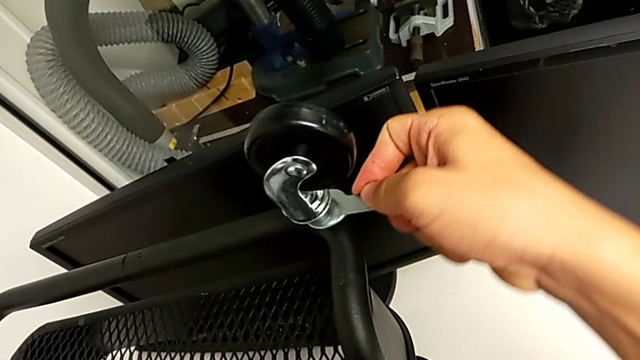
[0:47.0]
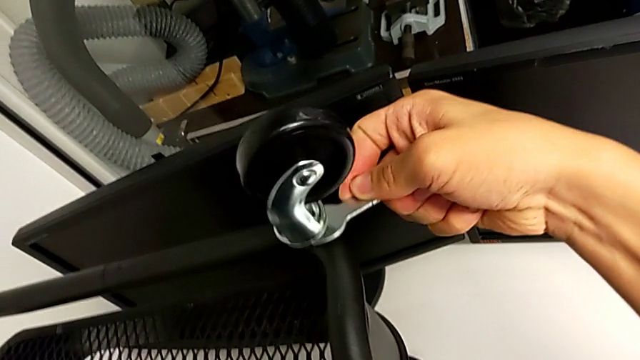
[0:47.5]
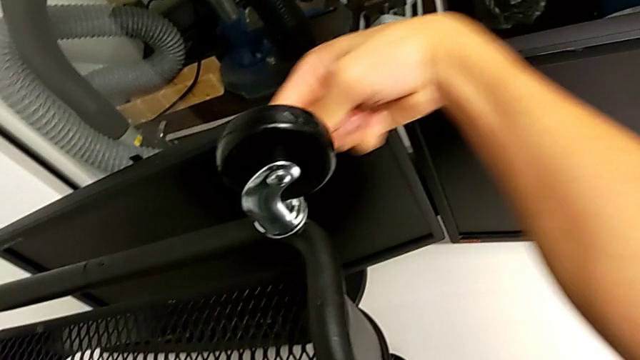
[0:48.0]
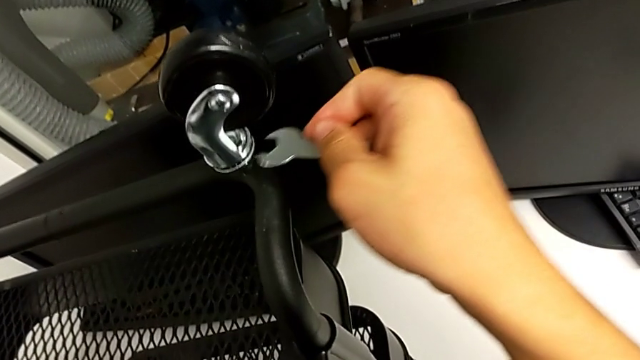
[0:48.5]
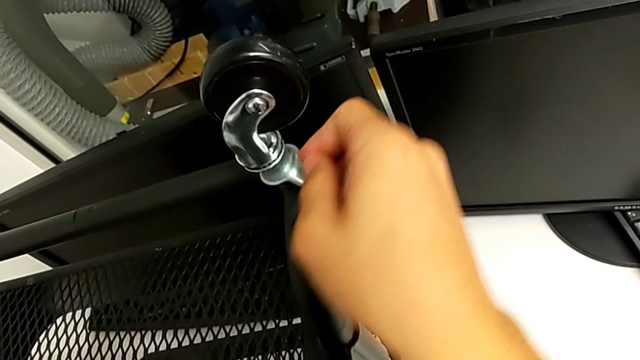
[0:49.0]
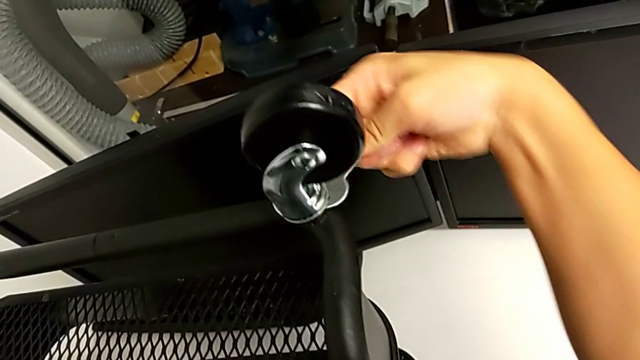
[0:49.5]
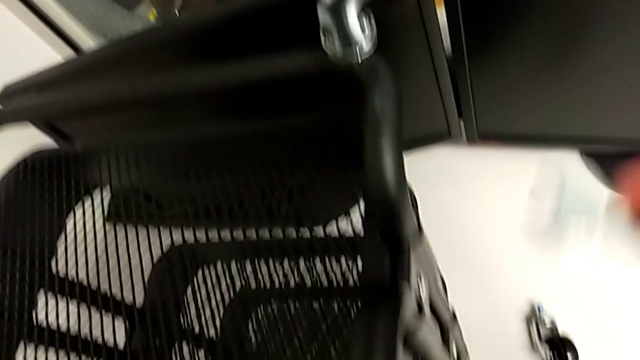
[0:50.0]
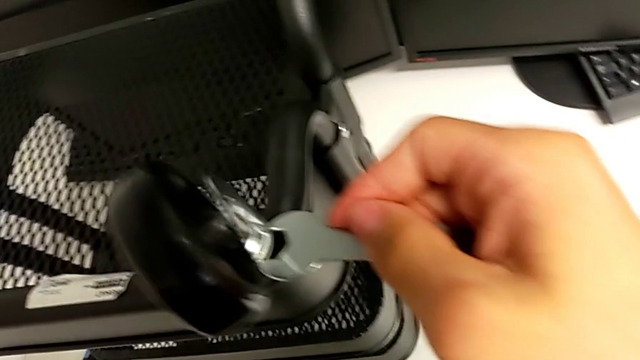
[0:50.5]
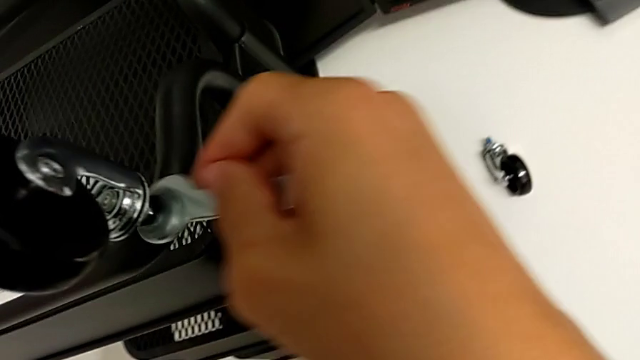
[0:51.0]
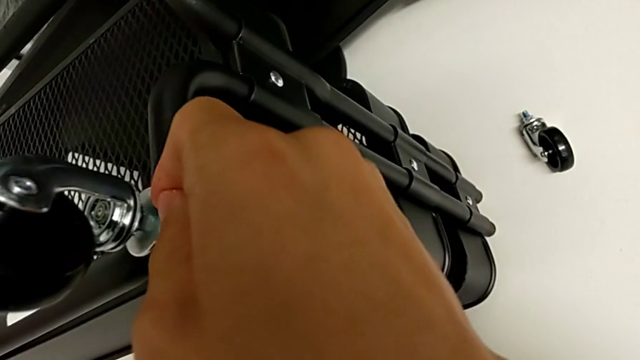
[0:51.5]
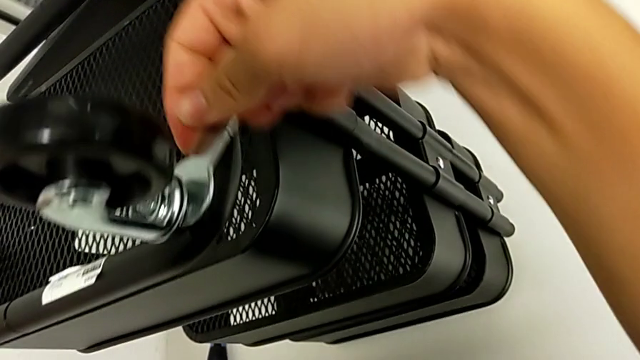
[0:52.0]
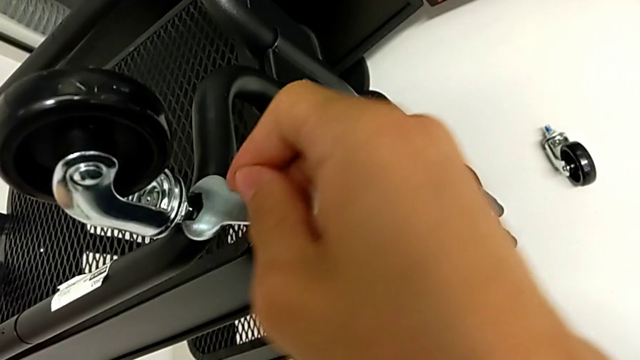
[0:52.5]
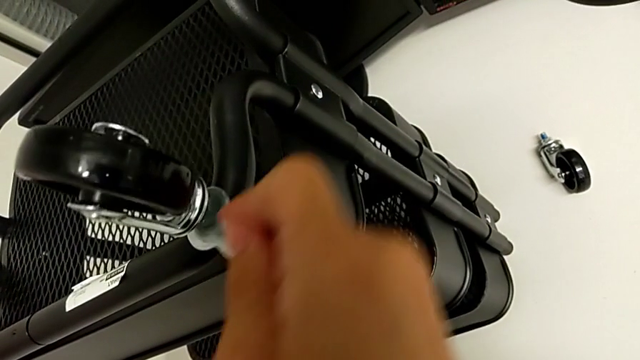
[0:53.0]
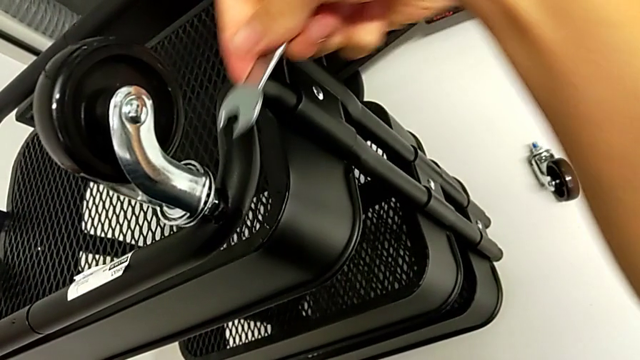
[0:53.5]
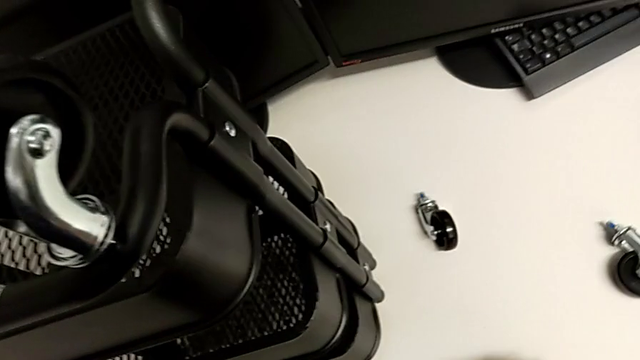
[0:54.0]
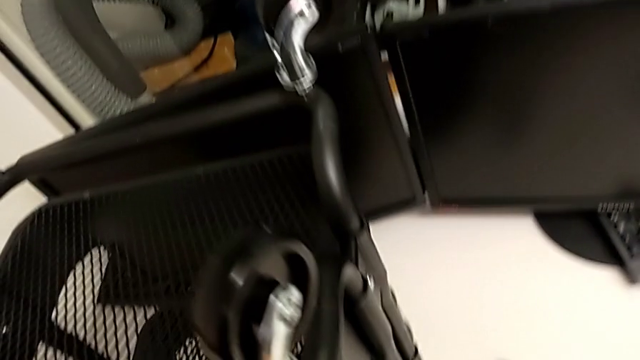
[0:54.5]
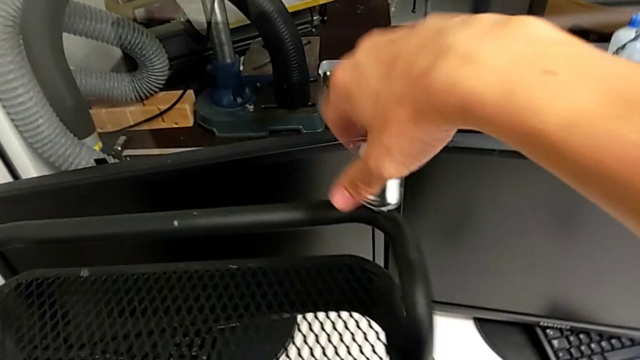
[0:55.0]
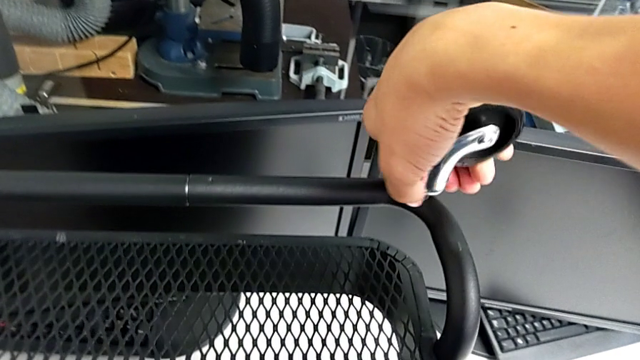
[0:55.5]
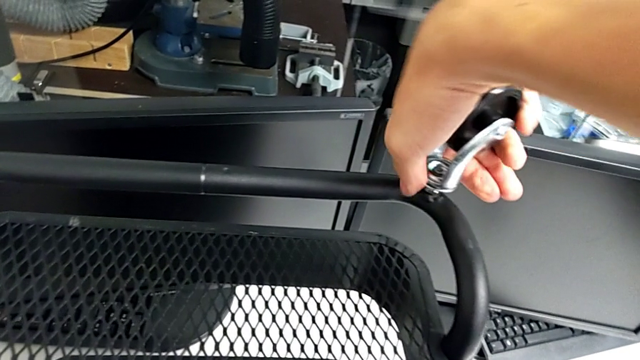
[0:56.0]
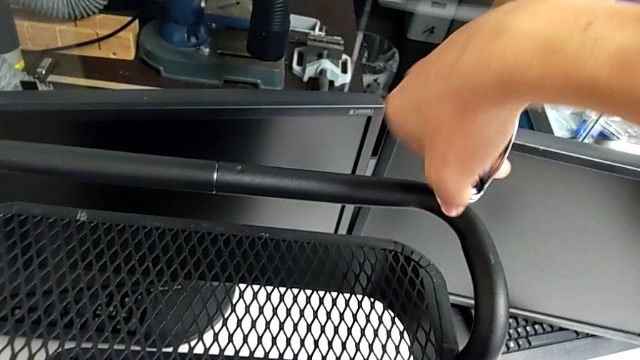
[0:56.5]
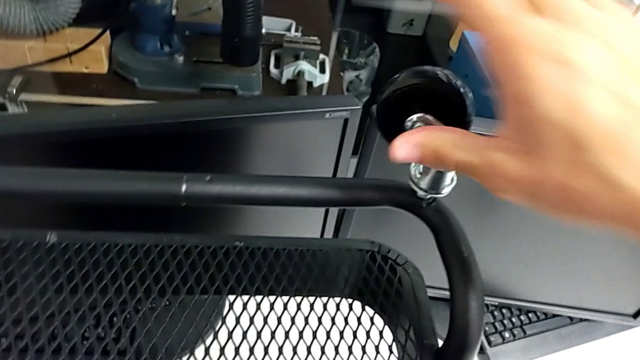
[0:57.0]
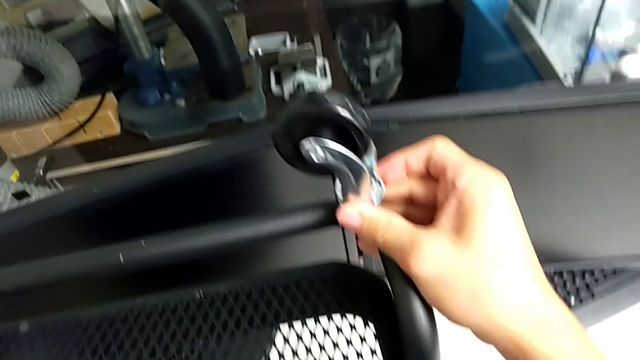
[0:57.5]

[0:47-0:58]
The camera wearer is removing the third wheel from the base frame. They unscrew the wheel, insert the hexagonal wrench, turn it, grab the third wheel and hold it.

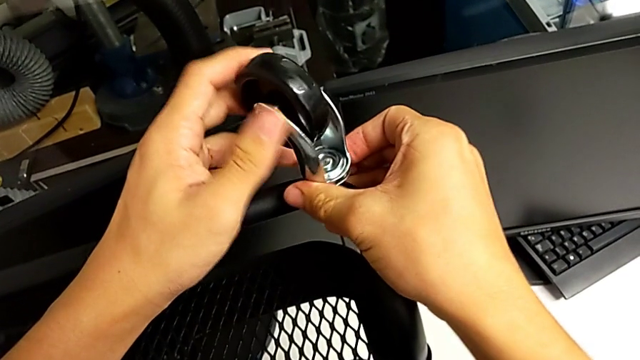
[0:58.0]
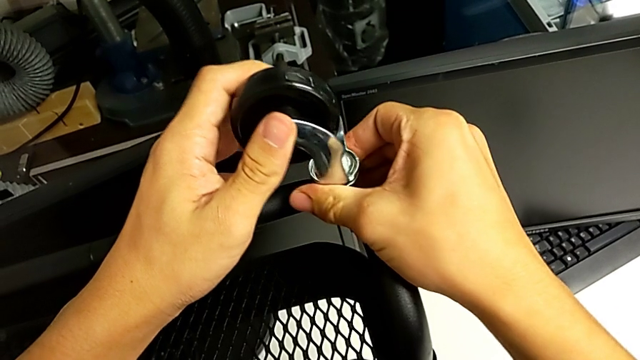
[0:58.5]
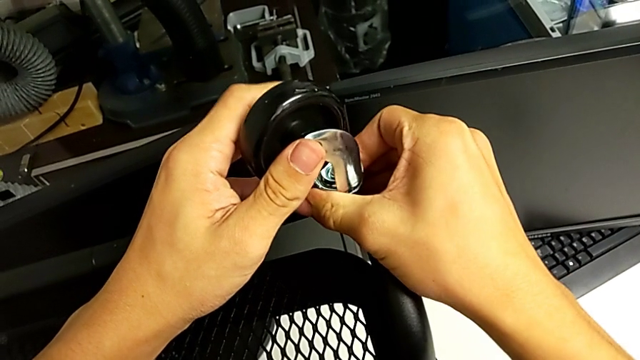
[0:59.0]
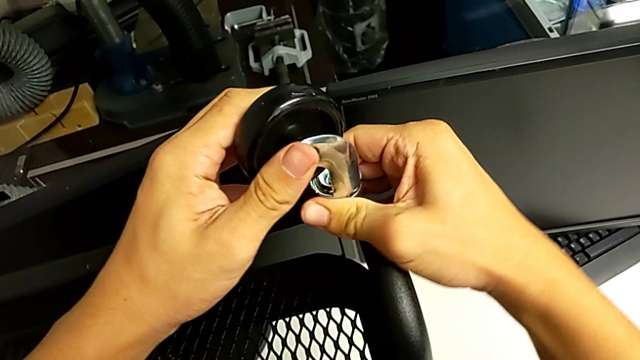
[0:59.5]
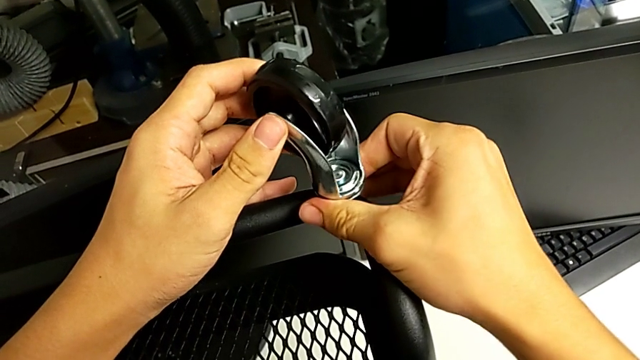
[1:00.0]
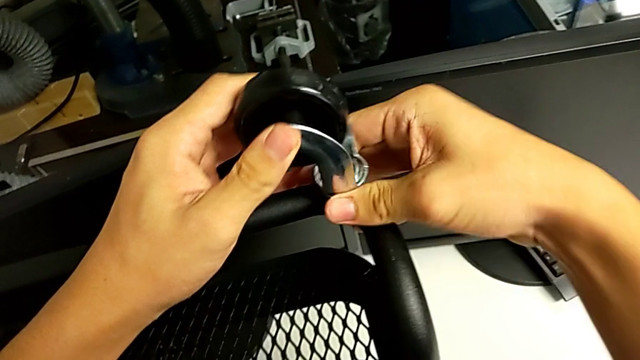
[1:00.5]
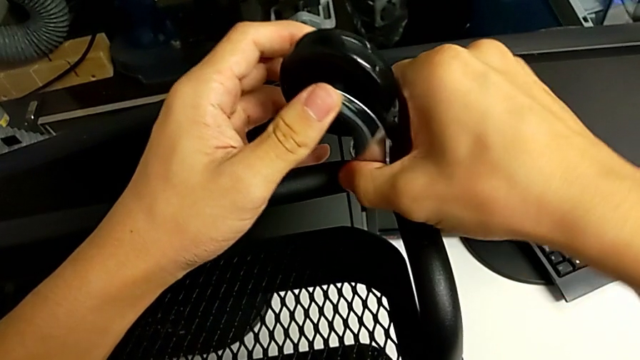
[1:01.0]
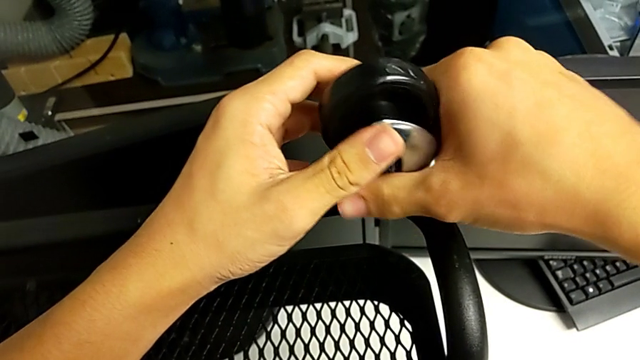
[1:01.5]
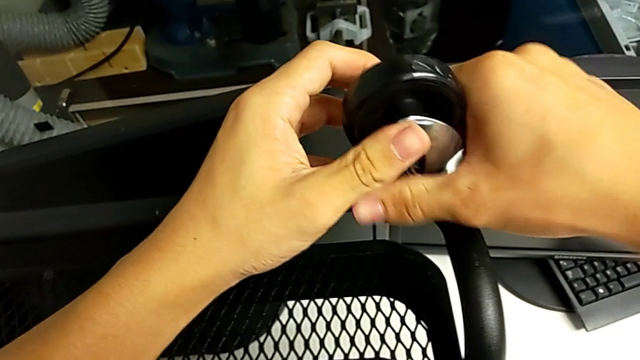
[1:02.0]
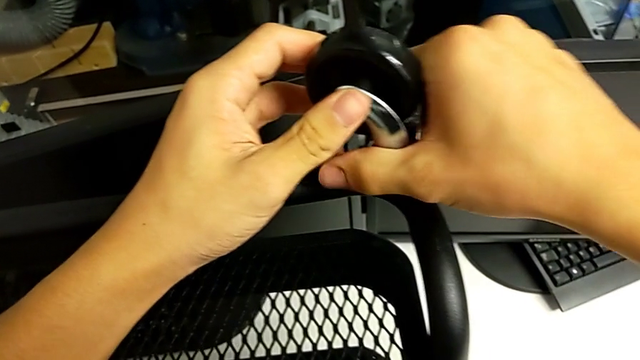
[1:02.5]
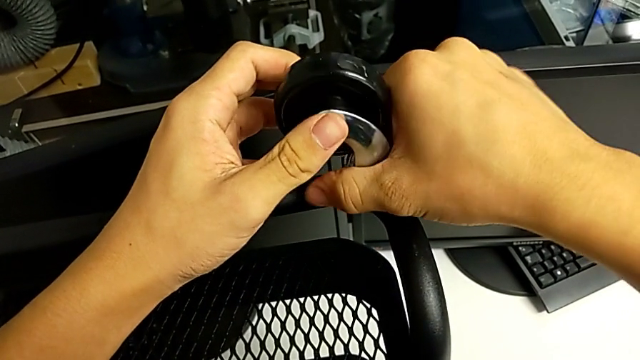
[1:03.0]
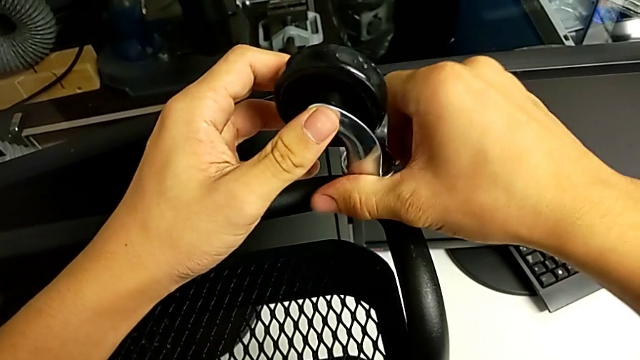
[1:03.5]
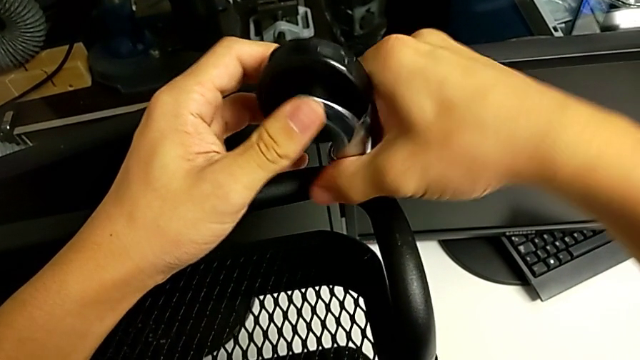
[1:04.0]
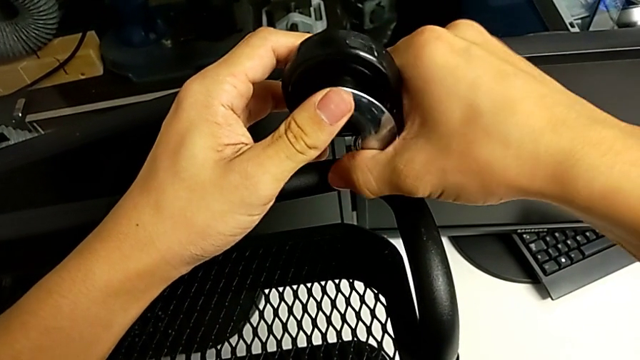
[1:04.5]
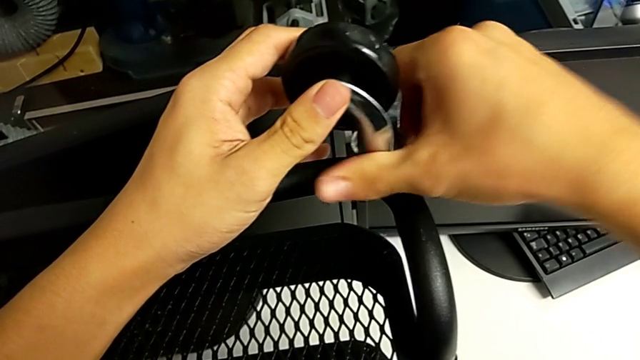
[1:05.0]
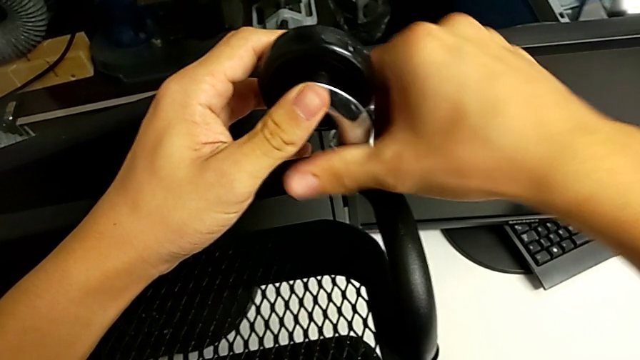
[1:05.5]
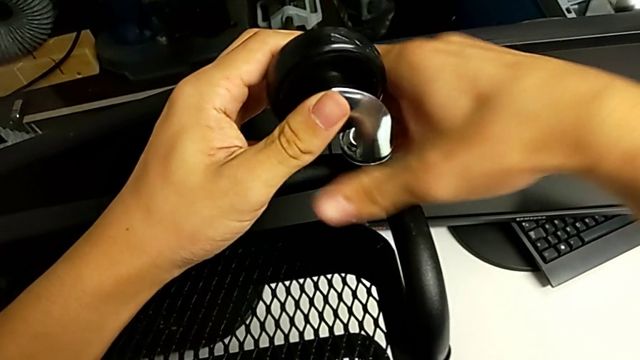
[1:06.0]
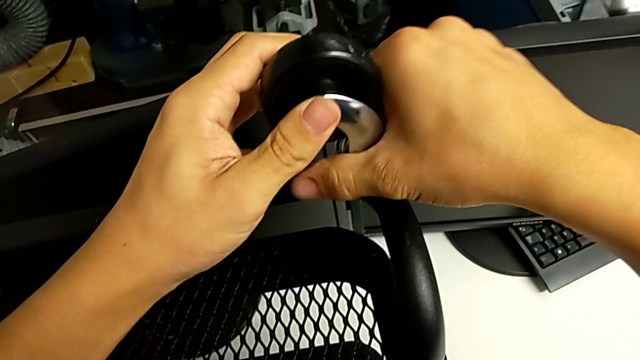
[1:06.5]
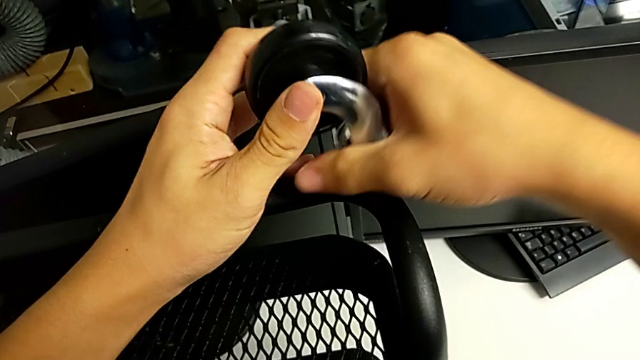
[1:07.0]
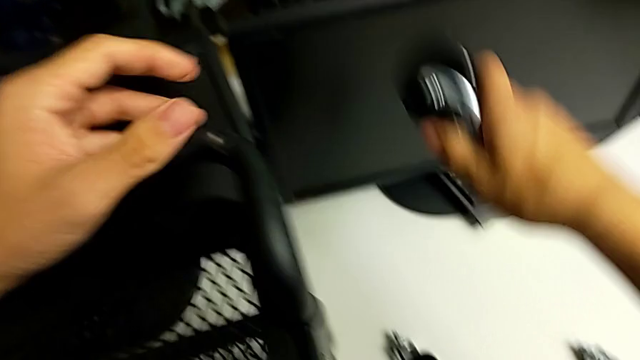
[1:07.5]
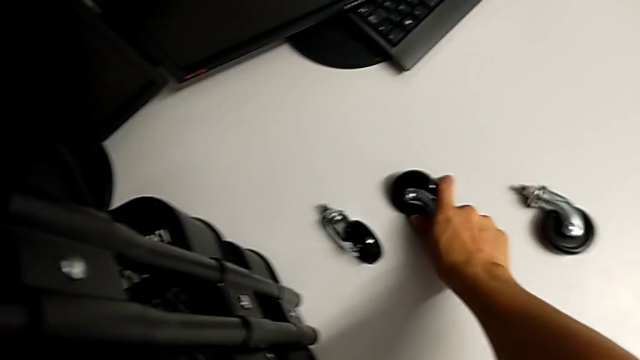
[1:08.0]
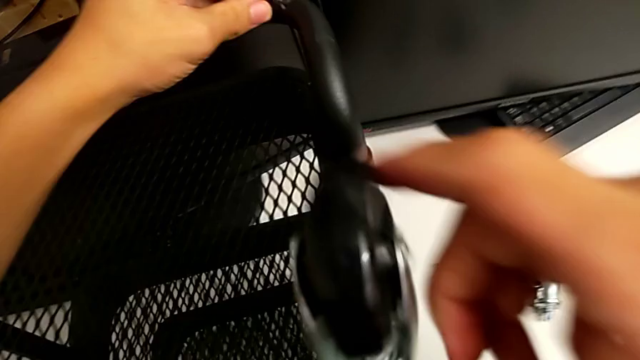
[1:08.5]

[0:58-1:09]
The camera wearer is removing the third wheel from the base frame. They unscrew the third wheel and place it.
